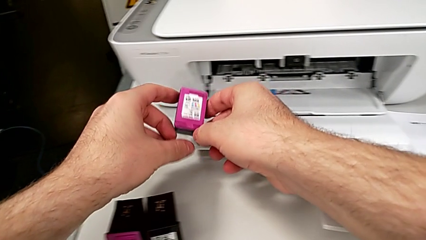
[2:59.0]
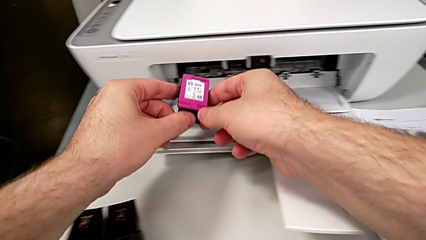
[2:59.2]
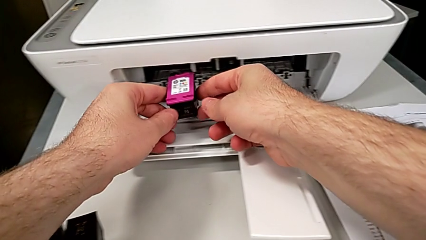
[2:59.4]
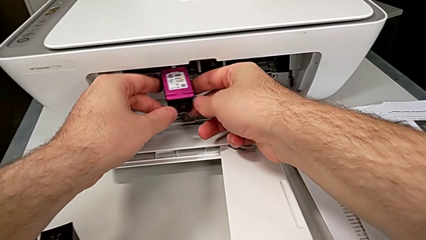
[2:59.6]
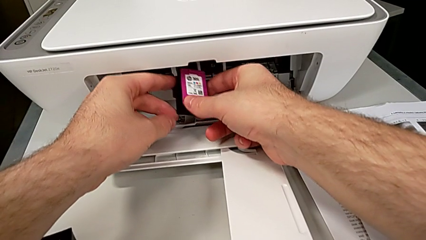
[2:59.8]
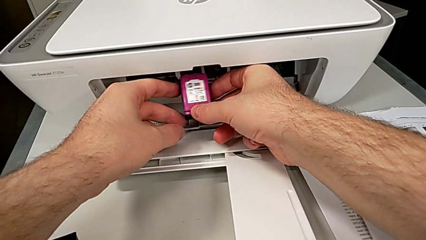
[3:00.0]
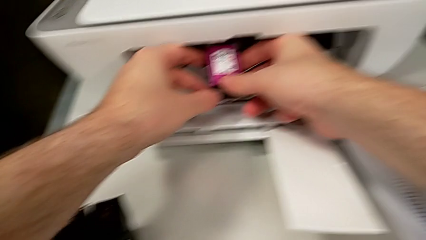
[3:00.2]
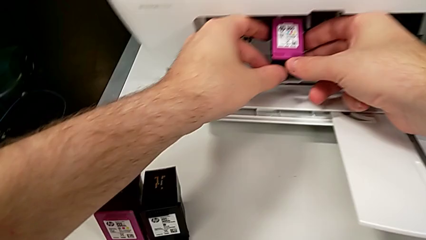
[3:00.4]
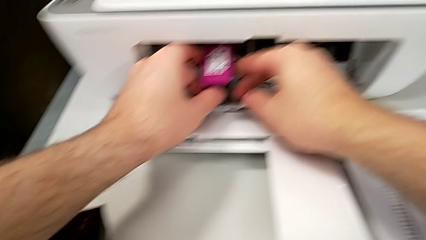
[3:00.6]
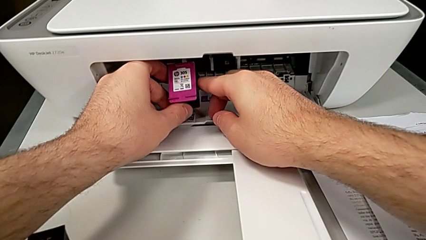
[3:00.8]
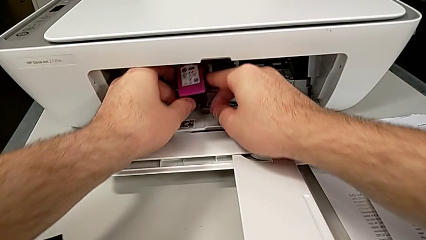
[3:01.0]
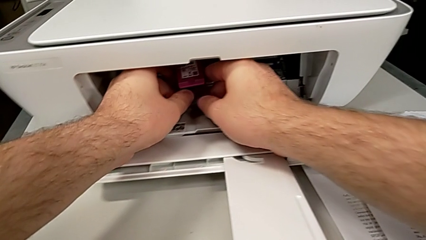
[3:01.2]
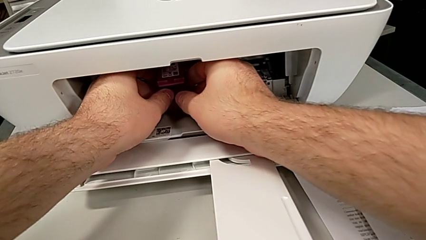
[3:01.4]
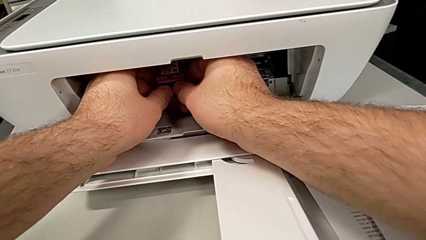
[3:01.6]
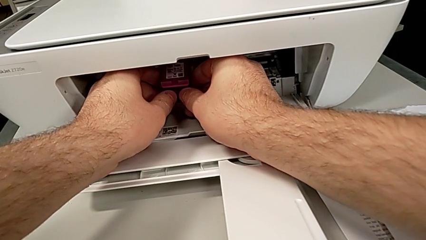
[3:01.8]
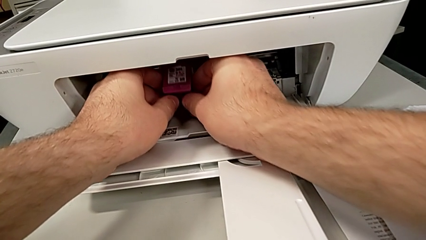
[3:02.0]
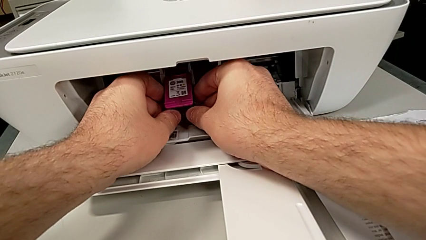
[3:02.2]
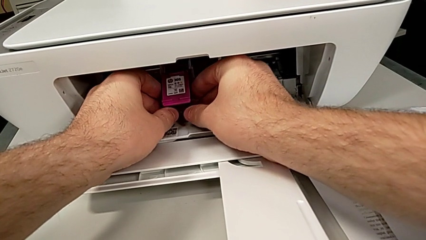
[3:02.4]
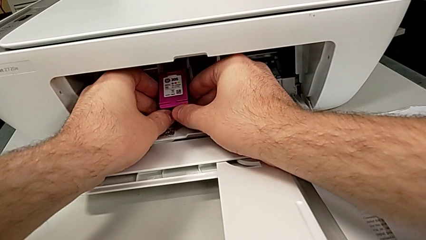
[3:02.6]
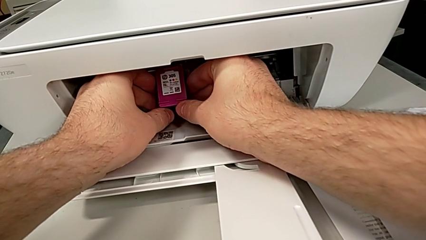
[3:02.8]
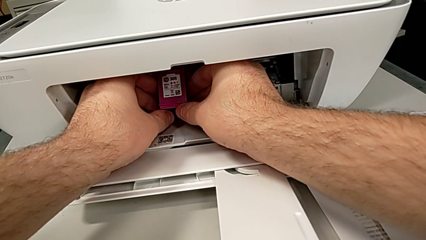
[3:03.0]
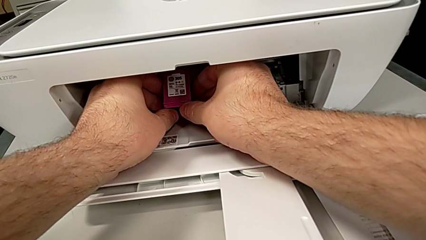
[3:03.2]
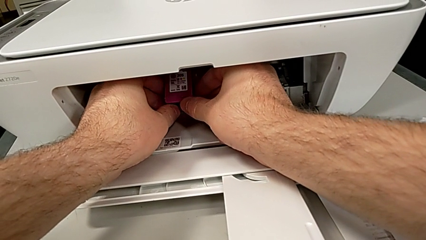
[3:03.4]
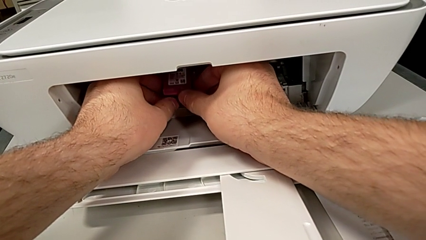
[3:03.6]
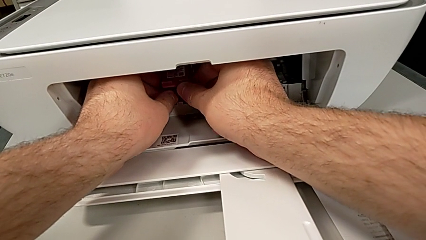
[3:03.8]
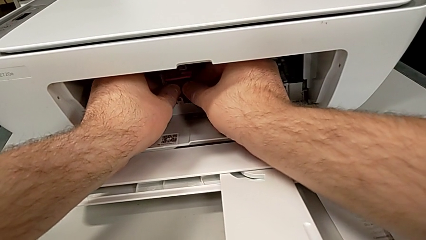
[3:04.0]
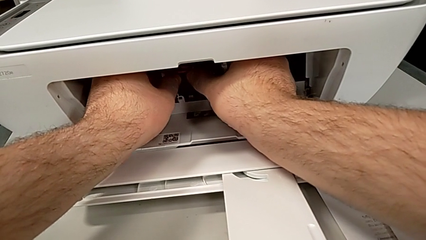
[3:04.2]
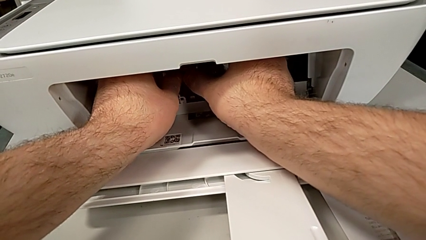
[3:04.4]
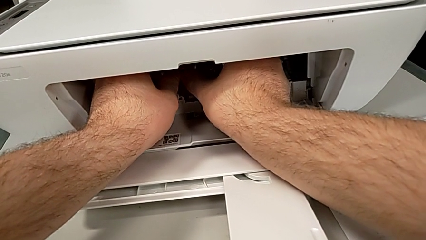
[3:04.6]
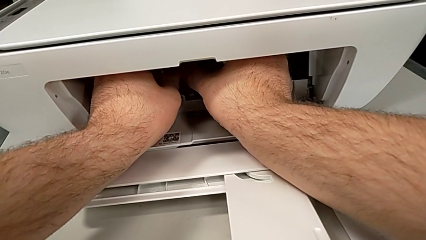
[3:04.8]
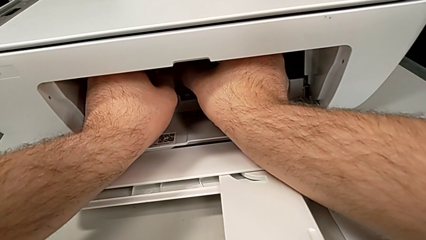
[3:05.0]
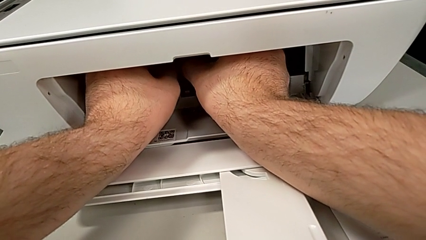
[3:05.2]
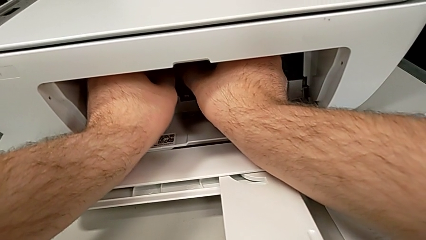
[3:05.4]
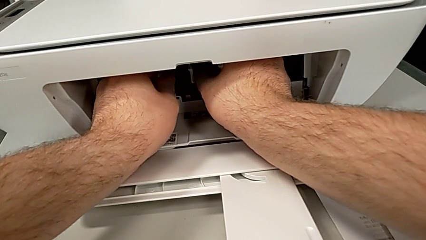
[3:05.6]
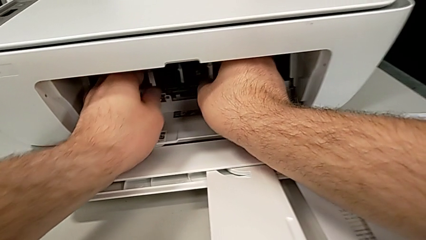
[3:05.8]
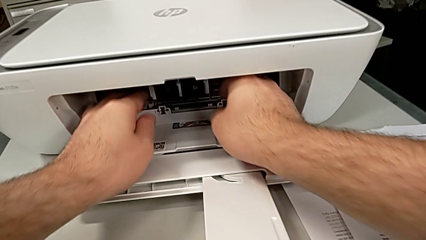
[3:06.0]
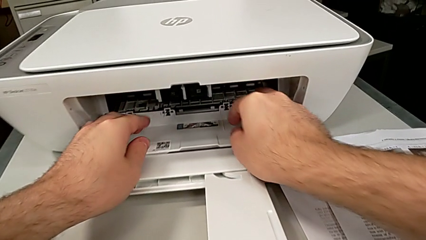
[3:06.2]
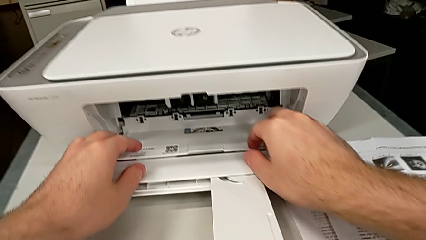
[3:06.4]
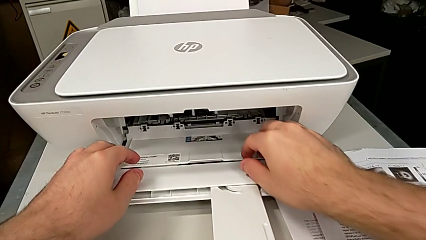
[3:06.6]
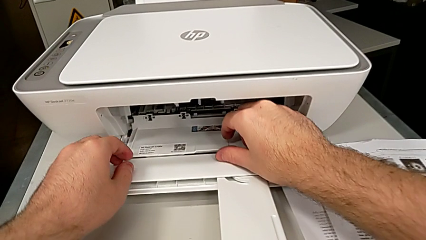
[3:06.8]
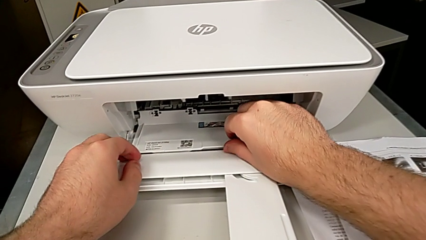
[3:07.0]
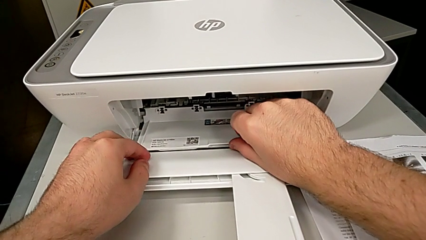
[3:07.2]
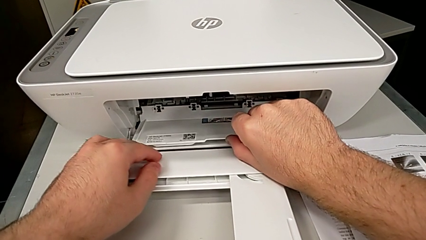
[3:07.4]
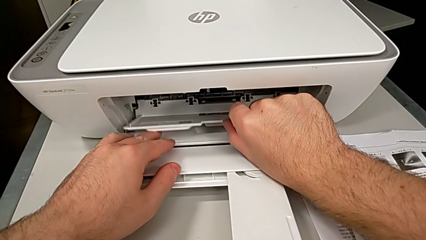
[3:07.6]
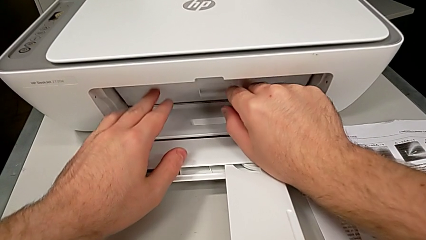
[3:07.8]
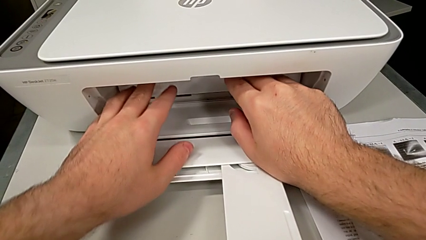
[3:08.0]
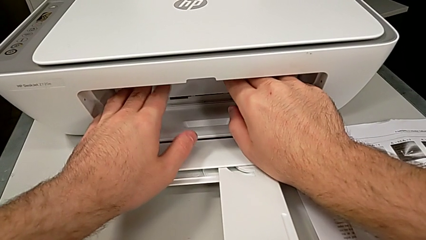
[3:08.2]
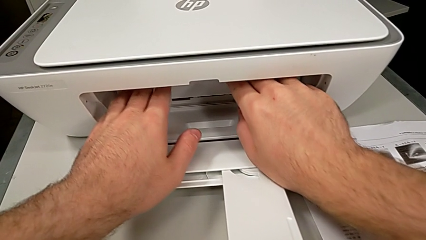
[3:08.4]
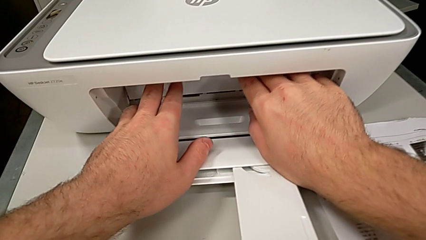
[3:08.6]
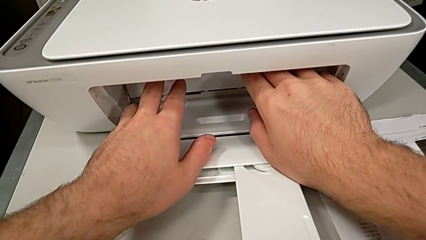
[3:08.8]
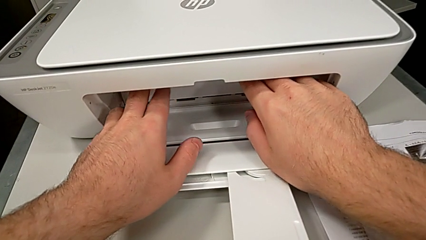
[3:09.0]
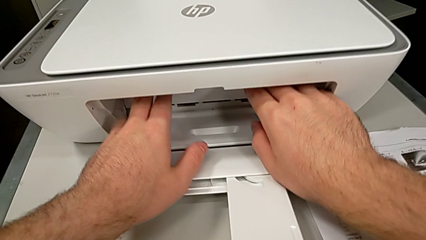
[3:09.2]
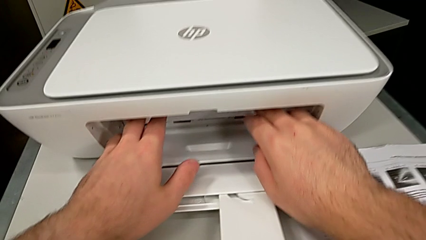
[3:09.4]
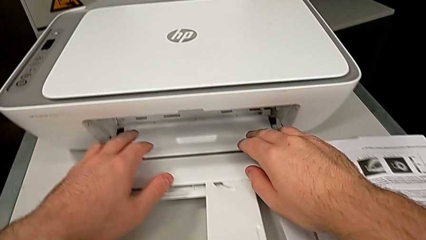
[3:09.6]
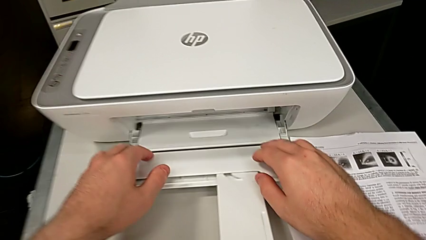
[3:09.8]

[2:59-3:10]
The camera wearer is changing the ink cartridges regularly. They assemble the ink cartridge and close the cartridge gate.

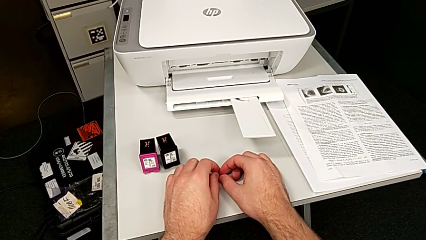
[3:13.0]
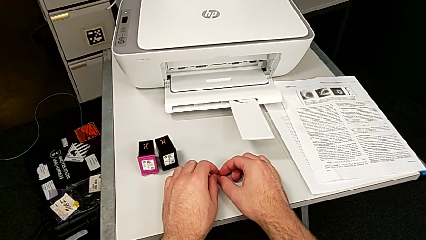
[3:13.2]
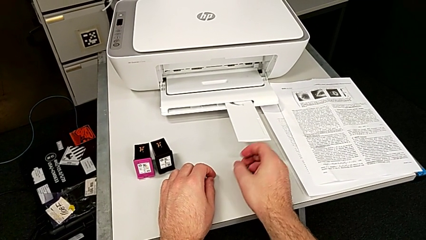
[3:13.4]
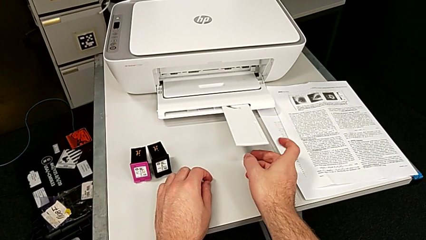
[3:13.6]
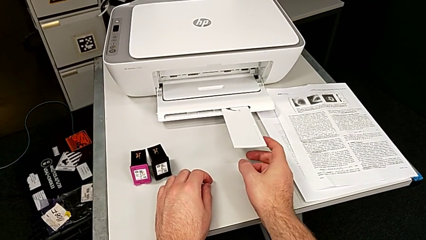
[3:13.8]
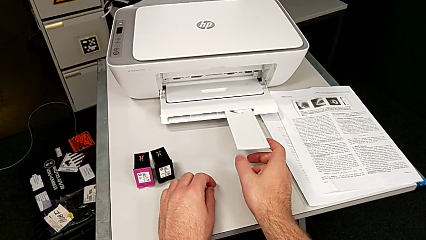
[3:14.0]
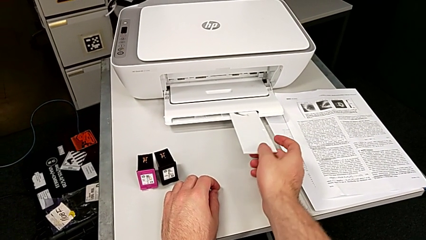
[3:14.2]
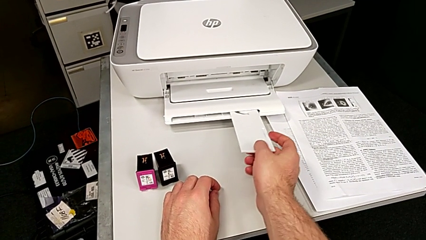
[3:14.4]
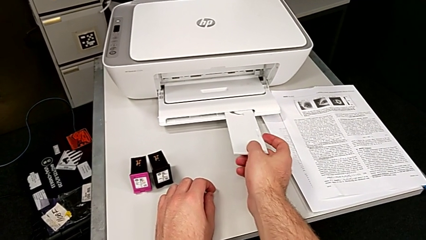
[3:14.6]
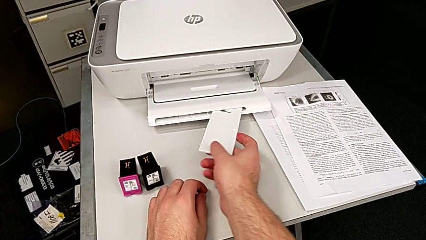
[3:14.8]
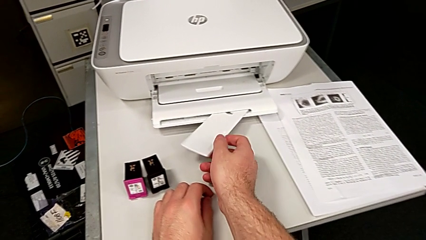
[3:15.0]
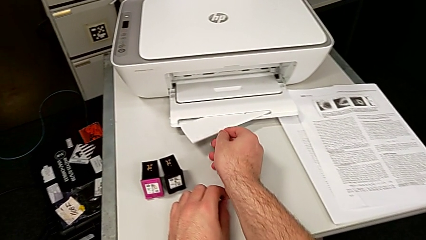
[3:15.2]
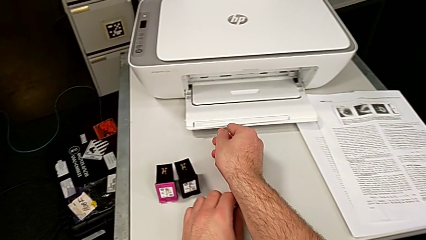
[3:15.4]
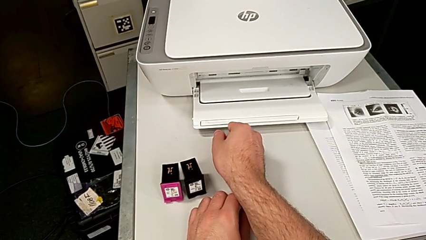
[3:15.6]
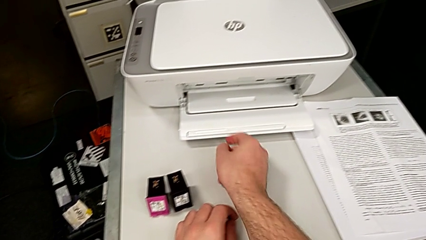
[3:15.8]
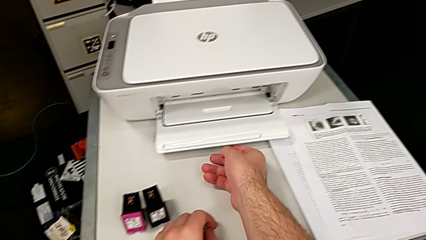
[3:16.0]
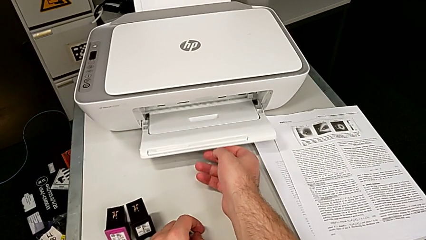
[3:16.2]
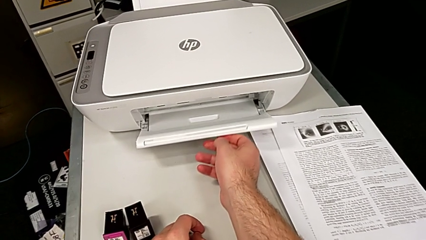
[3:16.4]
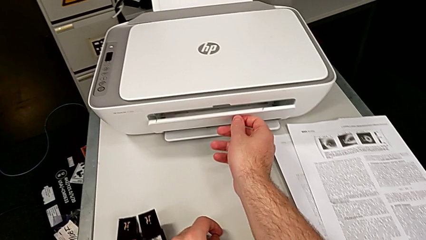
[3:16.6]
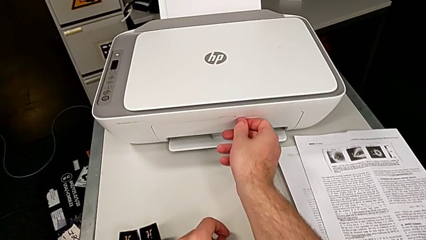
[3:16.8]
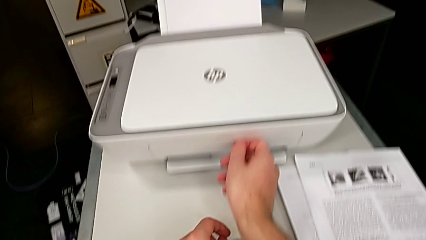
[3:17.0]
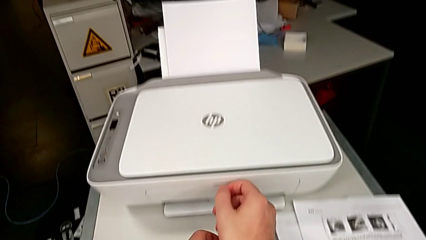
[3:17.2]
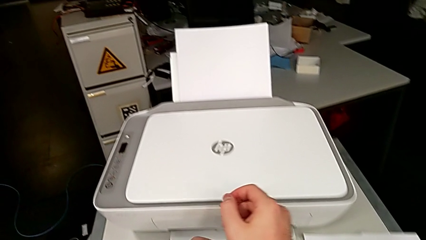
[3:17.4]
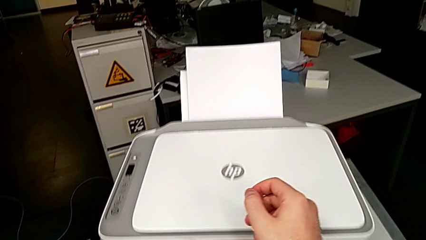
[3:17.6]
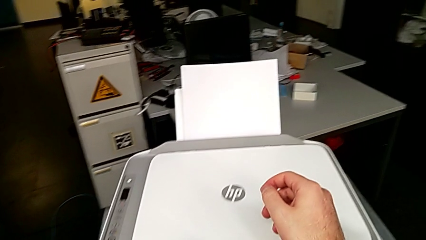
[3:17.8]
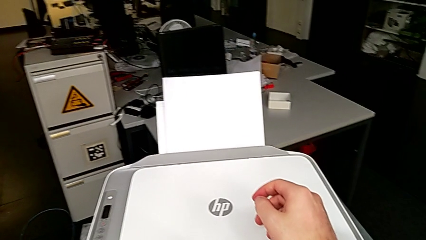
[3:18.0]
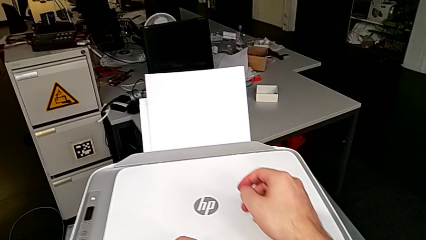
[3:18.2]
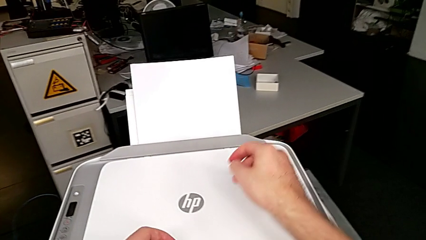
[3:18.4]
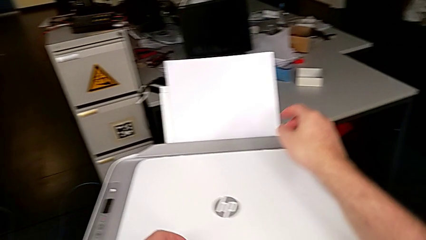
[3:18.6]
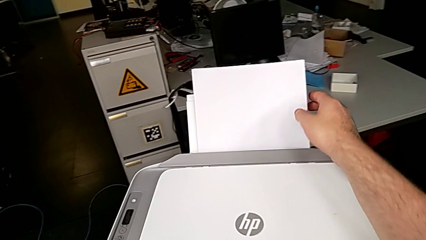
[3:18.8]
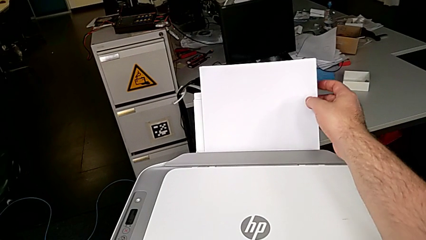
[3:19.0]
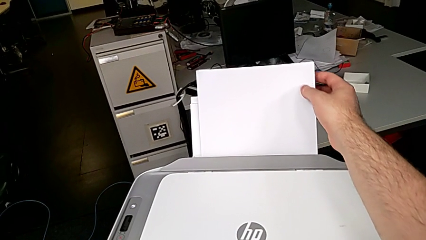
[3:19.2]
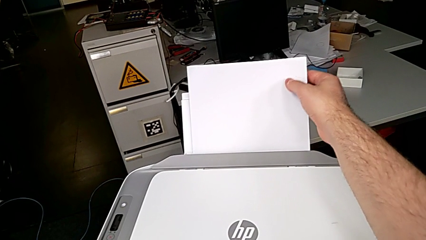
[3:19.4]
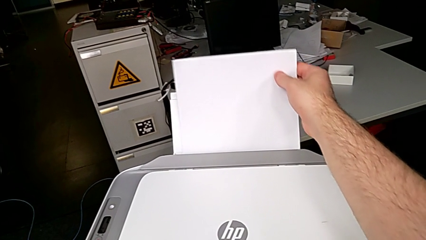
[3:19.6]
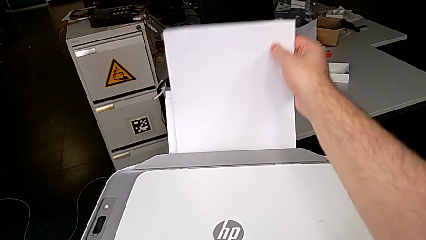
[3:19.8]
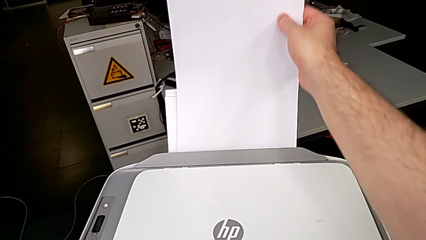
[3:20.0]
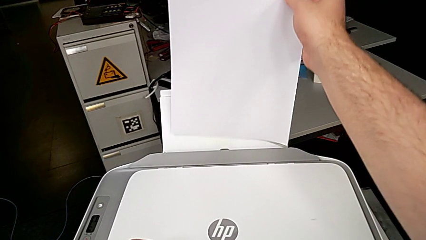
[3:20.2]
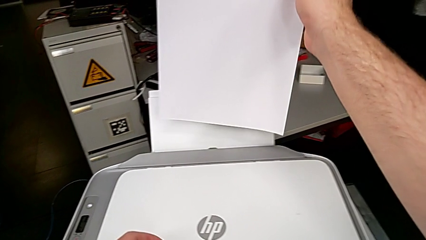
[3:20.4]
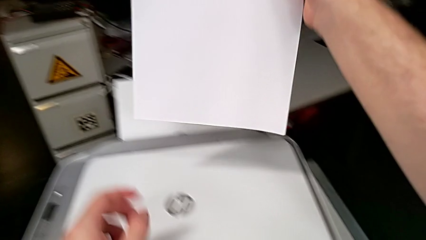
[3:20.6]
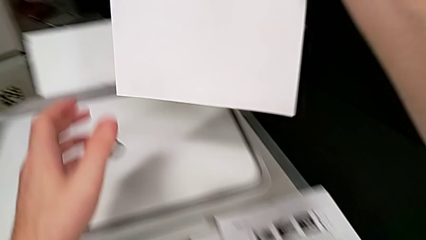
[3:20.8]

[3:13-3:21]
The camera wearer is closing the printer. They close the extending paper tray, close the paper tray and grab the paper stack.
